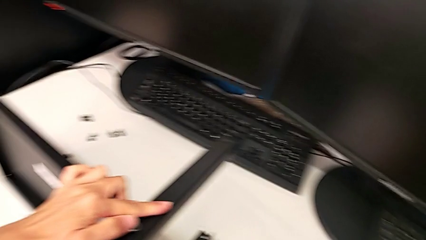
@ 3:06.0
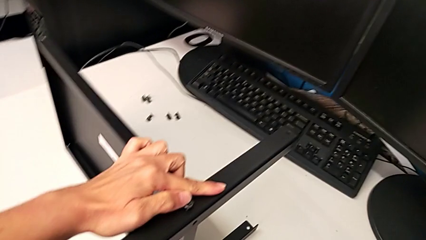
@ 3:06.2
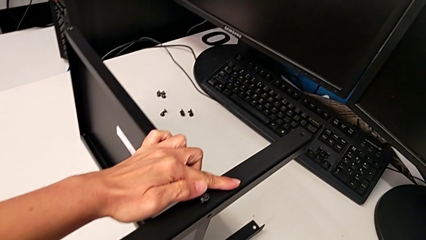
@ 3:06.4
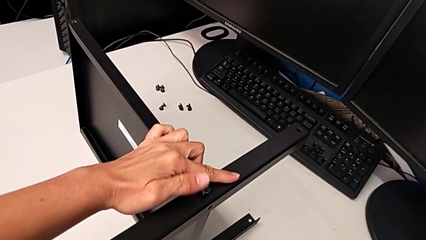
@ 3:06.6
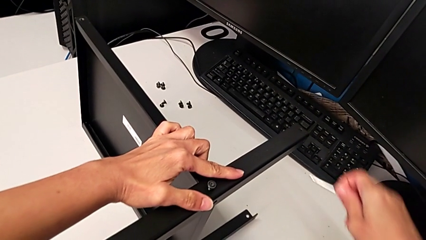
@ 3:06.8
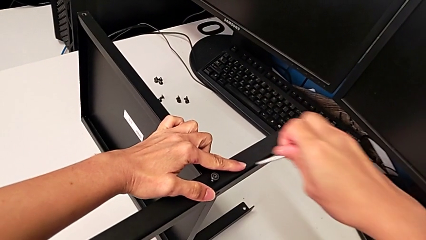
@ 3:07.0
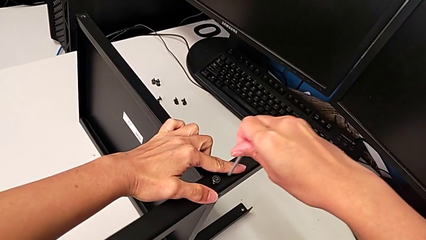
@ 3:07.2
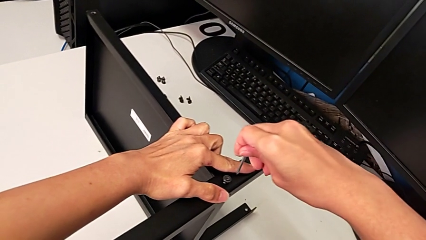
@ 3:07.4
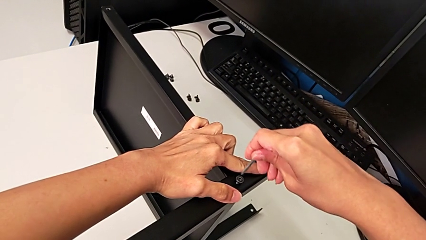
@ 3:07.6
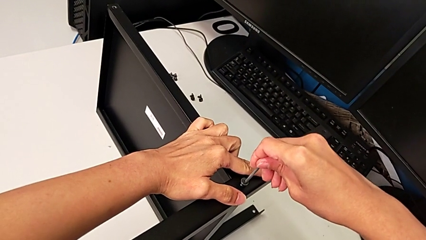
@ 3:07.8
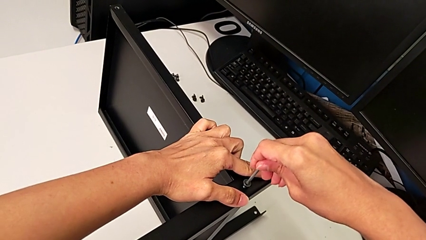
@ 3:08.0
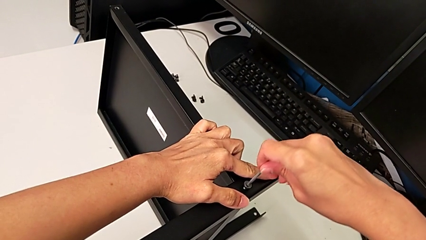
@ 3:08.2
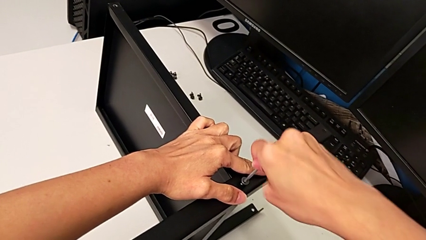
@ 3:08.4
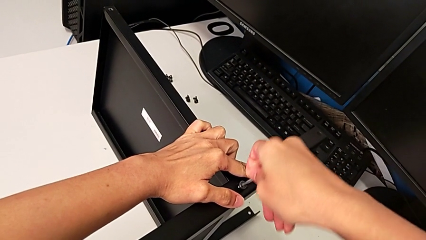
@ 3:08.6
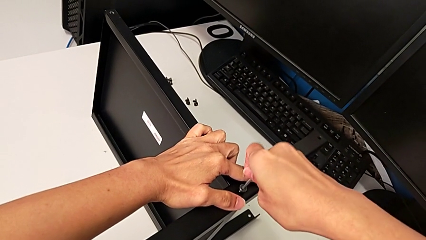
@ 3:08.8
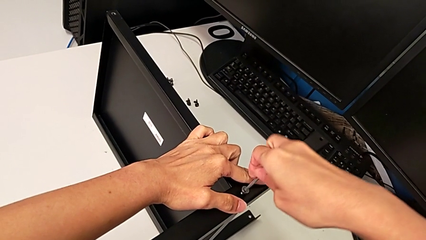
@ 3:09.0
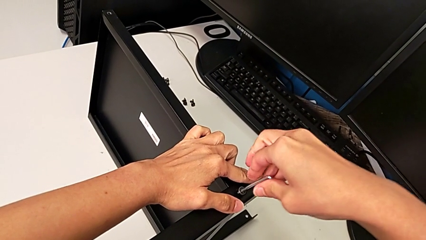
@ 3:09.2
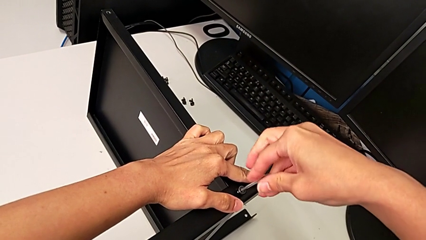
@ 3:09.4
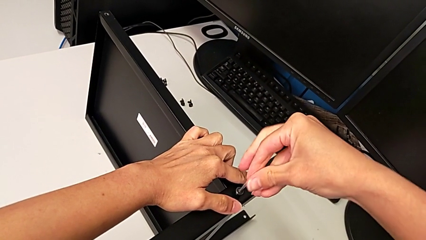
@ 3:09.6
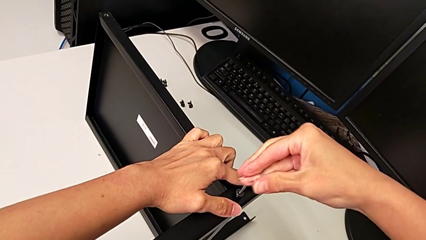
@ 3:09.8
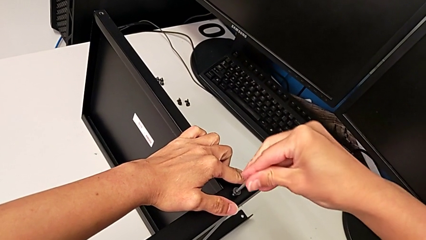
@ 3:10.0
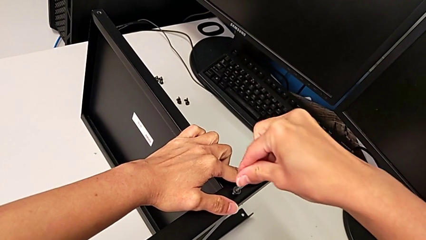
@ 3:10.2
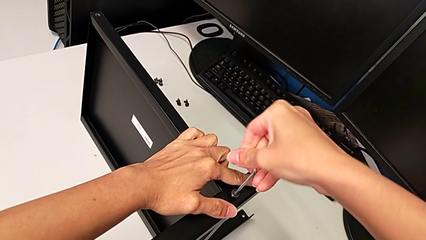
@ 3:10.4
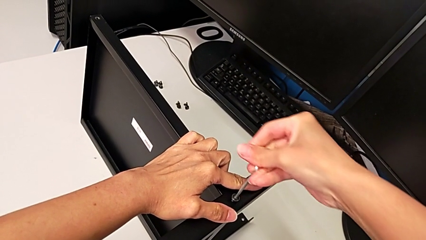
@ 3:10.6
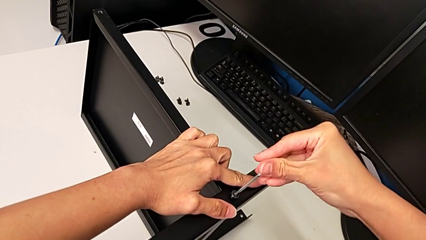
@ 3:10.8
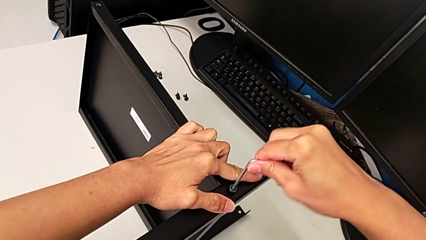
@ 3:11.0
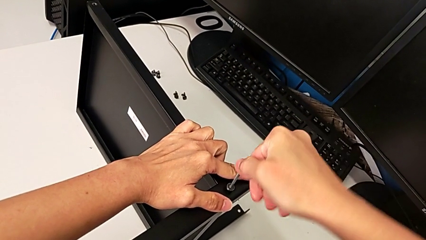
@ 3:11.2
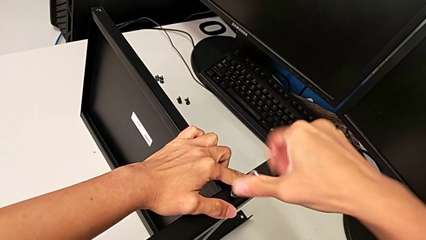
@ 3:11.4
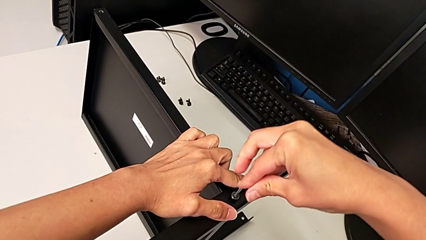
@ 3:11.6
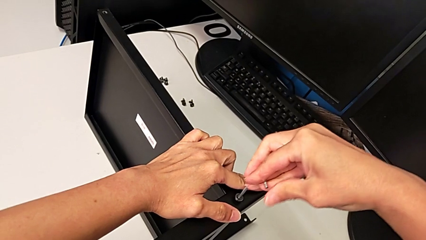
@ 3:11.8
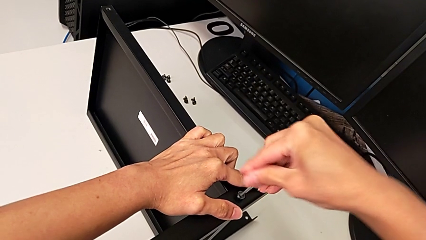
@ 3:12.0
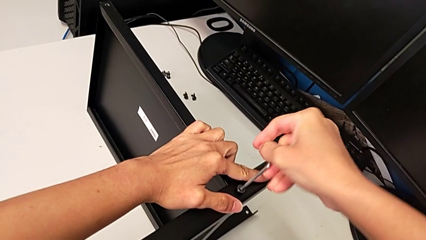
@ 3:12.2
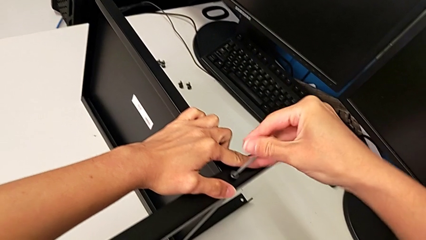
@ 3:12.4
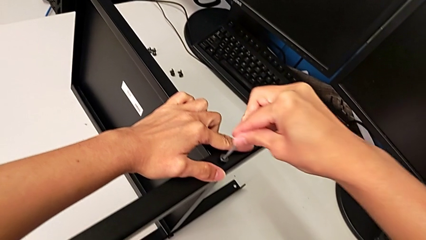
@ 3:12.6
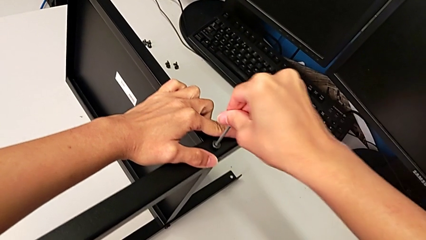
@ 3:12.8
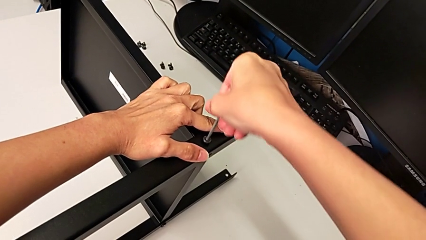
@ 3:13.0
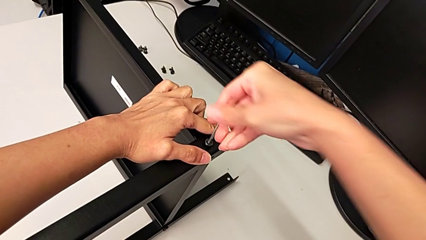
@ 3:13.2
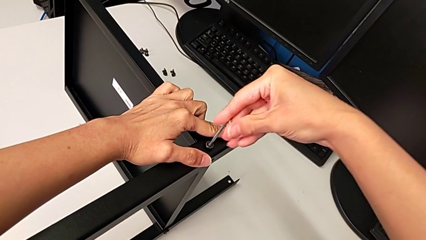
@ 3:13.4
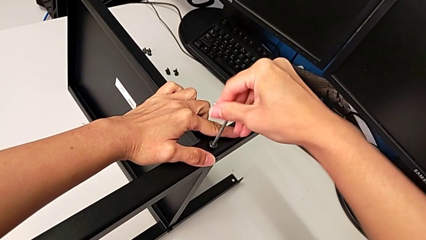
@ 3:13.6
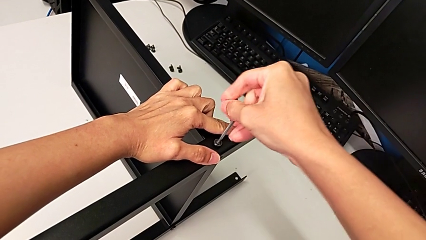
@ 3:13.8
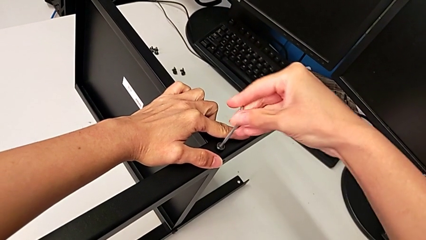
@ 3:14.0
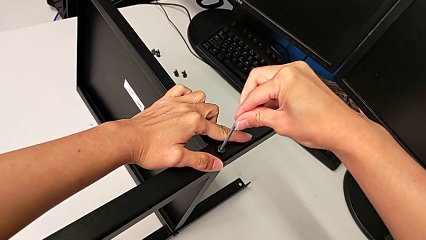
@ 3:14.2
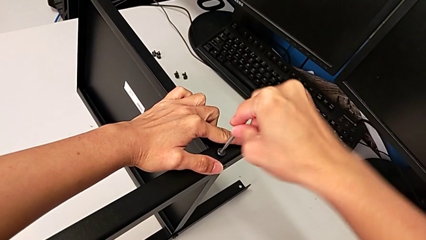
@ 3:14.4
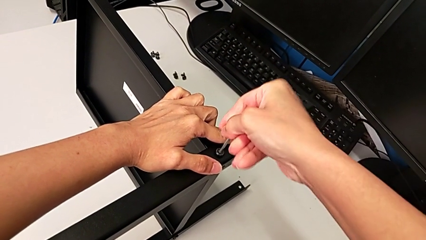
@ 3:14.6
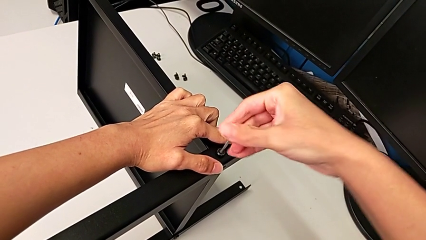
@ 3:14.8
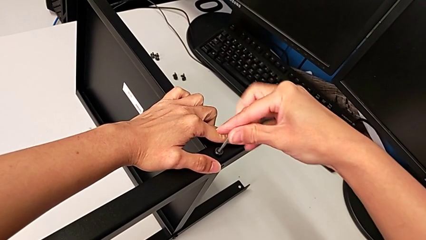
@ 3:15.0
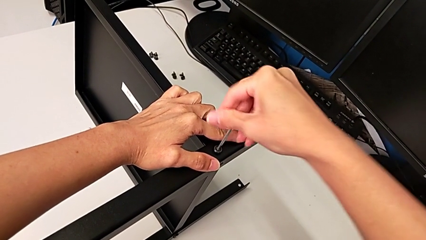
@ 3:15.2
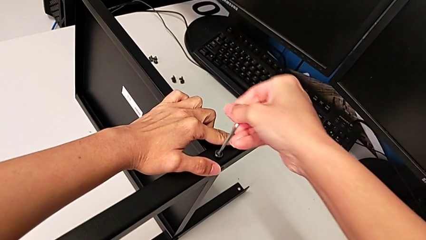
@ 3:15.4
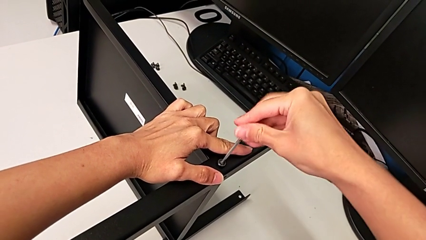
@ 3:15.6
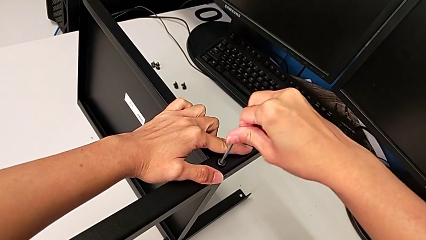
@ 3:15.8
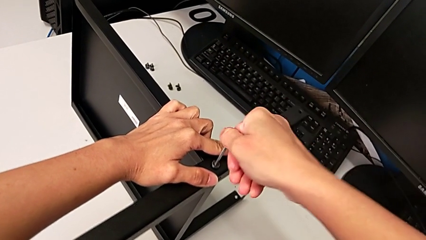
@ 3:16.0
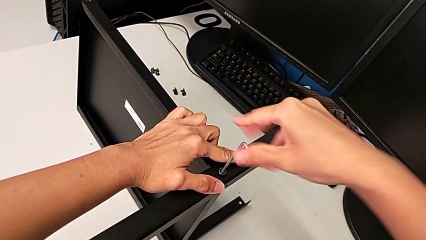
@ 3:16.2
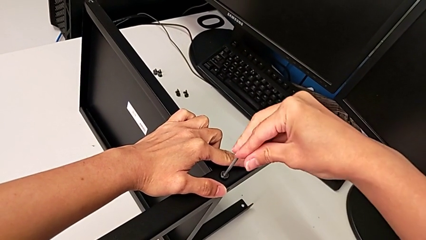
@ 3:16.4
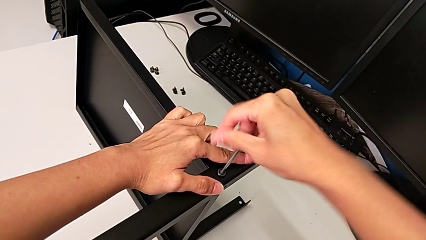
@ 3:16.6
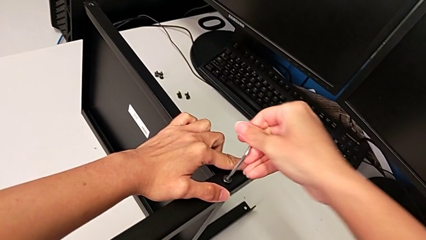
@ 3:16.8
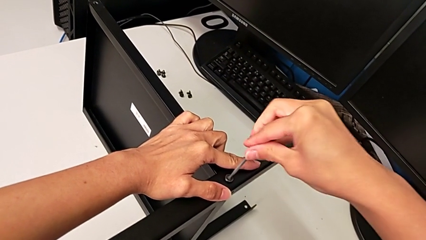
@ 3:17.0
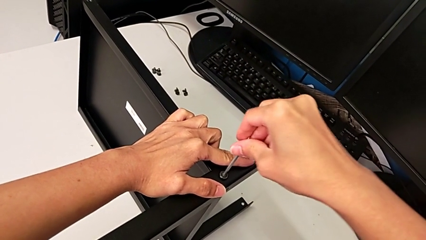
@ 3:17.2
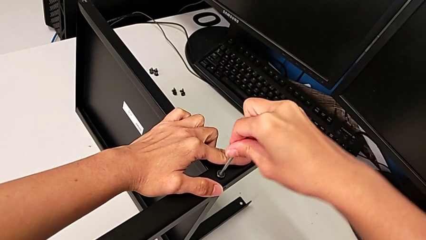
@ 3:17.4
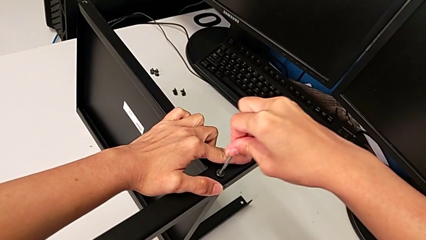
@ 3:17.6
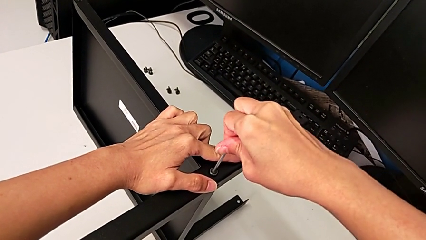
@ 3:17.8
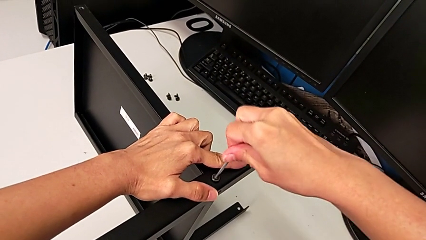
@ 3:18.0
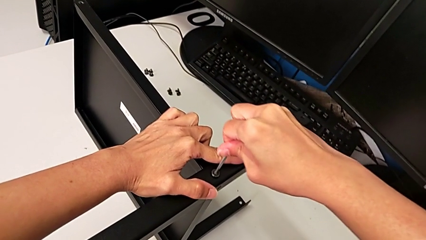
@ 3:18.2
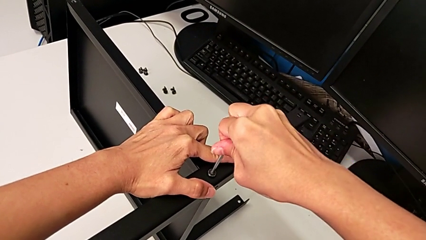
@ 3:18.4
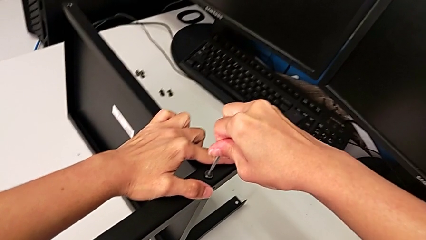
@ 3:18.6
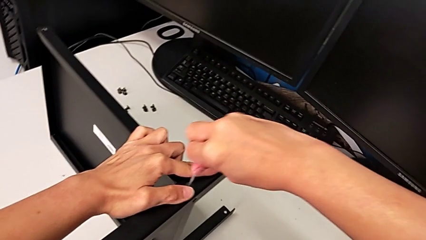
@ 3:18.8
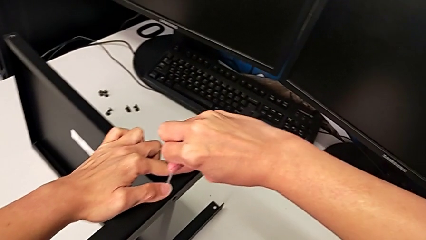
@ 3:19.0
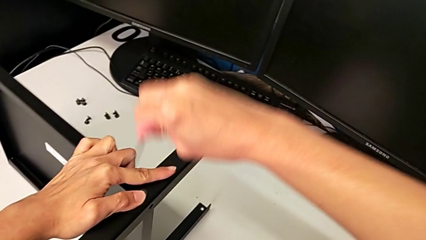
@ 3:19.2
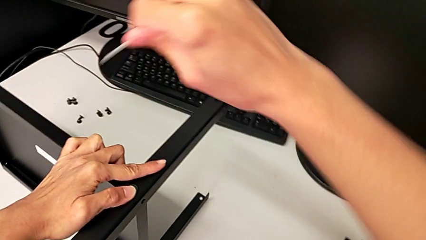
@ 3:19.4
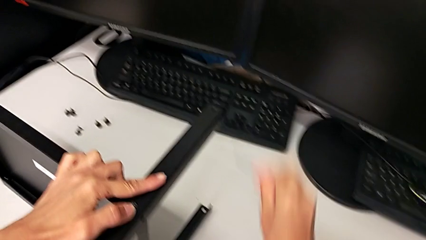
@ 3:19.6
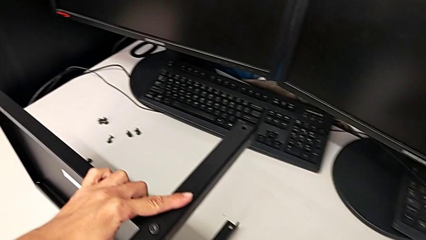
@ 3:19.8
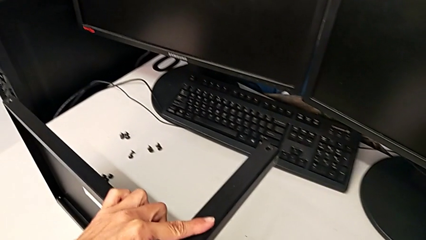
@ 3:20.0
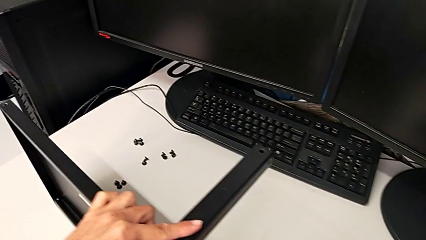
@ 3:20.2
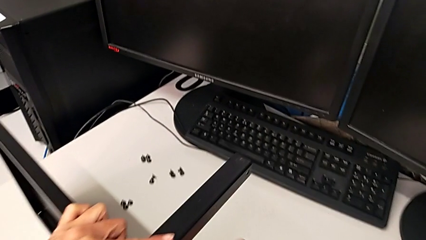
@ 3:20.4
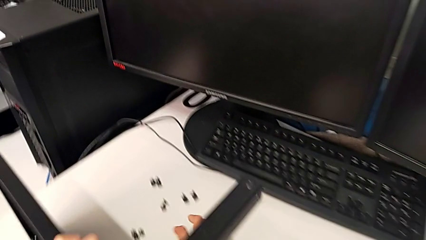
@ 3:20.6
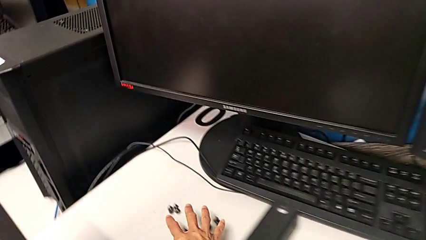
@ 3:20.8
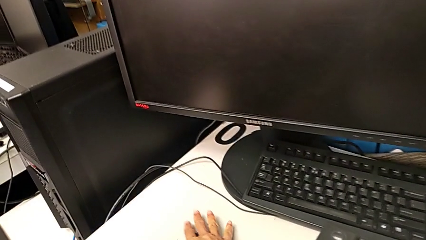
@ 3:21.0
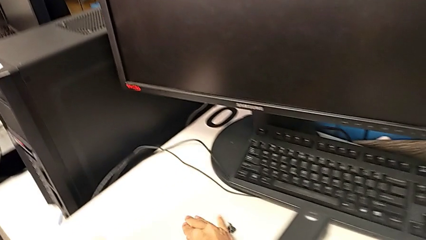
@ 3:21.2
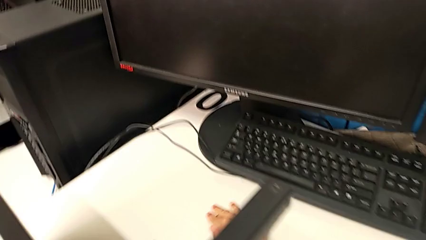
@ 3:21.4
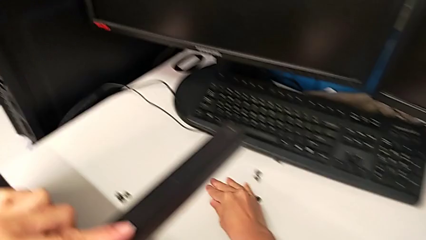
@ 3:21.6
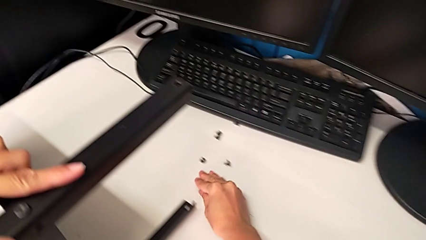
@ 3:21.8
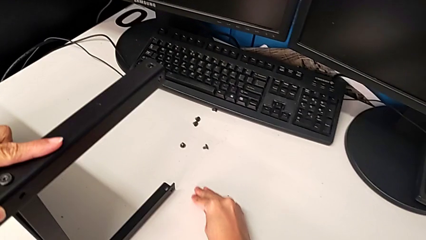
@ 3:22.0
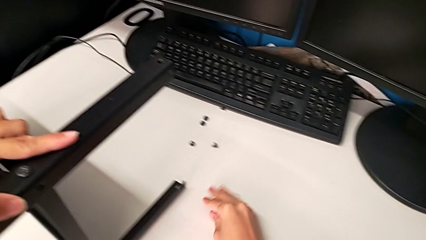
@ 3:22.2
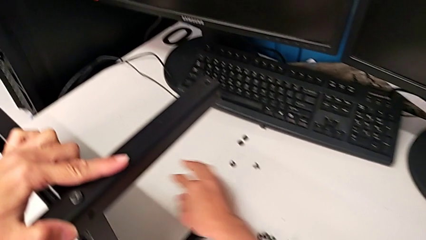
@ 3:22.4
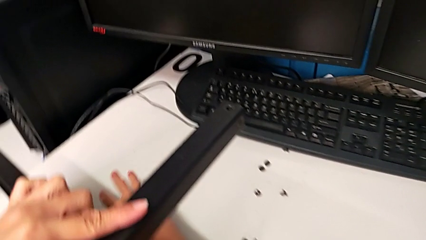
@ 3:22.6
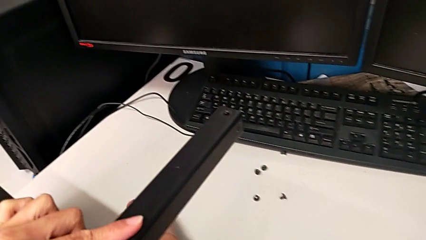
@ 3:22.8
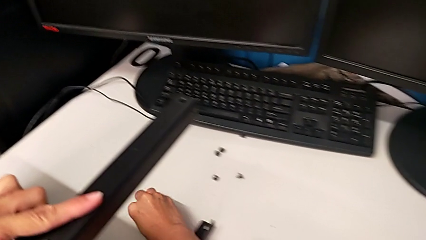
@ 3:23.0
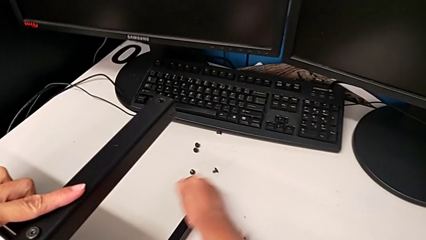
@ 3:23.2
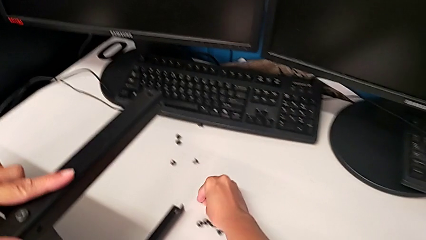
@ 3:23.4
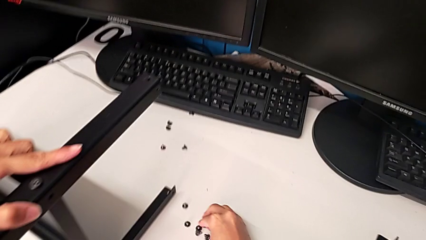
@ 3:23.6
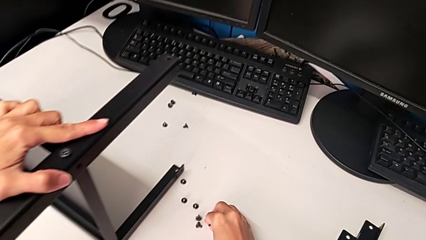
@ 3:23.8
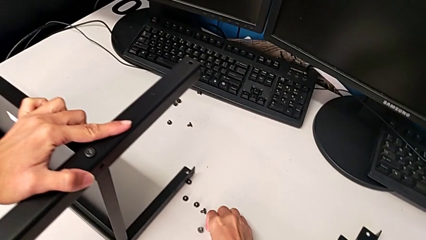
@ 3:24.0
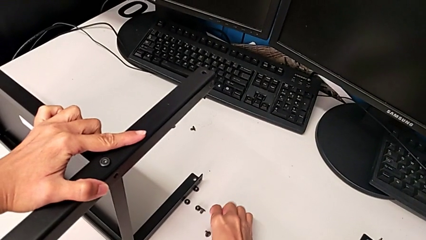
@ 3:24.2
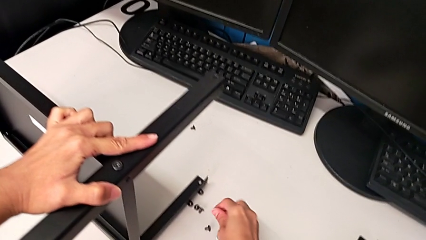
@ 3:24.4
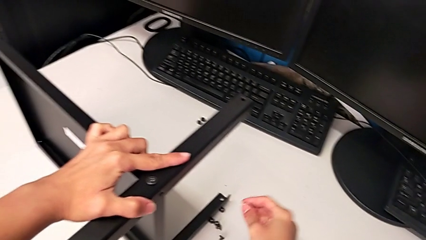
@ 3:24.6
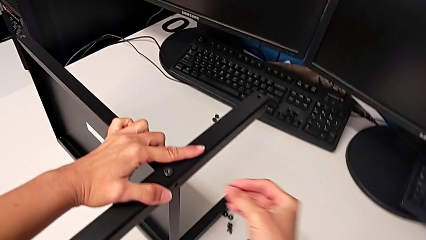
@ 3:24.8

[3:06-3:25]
The camera wearer is assembling the second leg. They grab the Allen wrench, insert it, screw the hex socket head, withdraw the Allen wrench, place it, slide the hex socket head and grab it.
